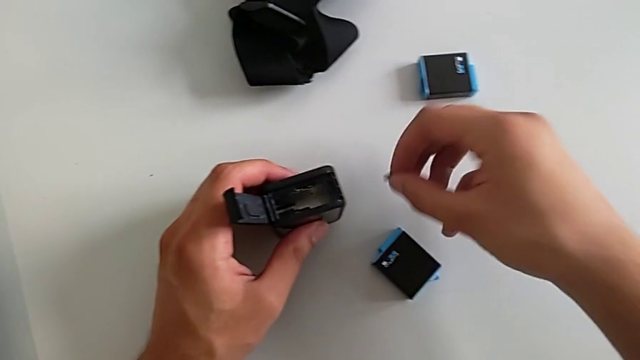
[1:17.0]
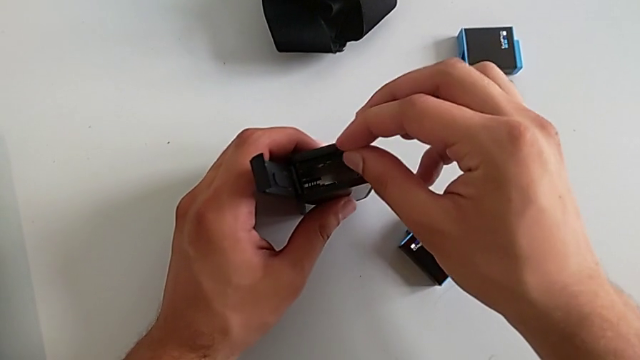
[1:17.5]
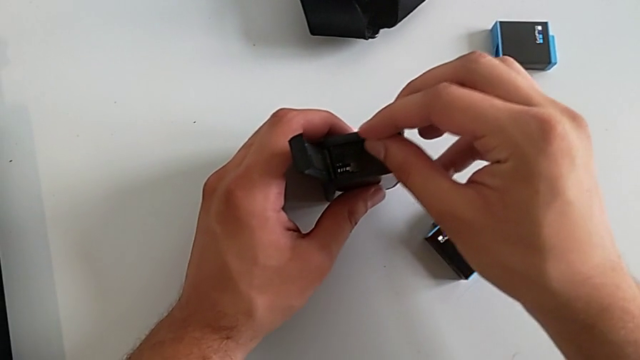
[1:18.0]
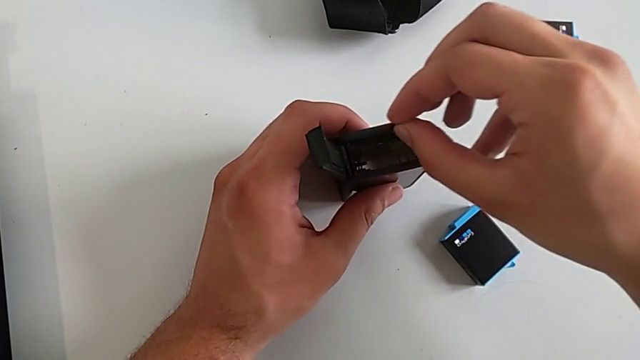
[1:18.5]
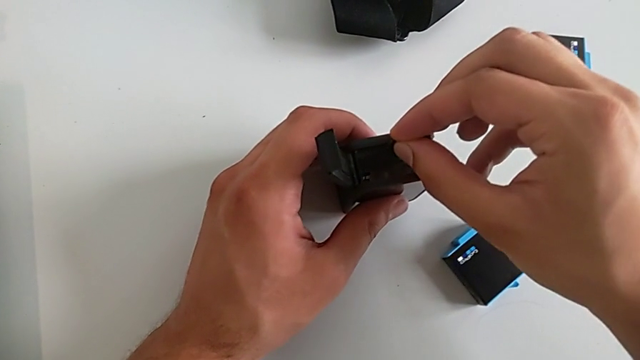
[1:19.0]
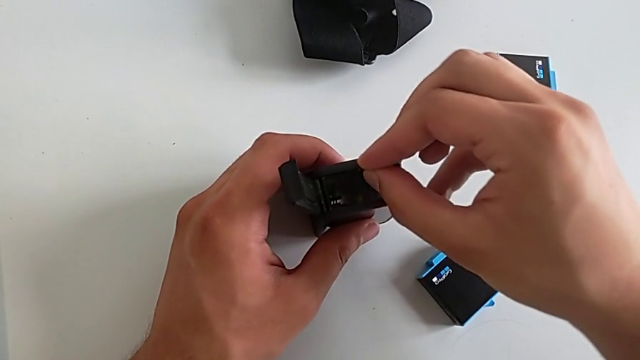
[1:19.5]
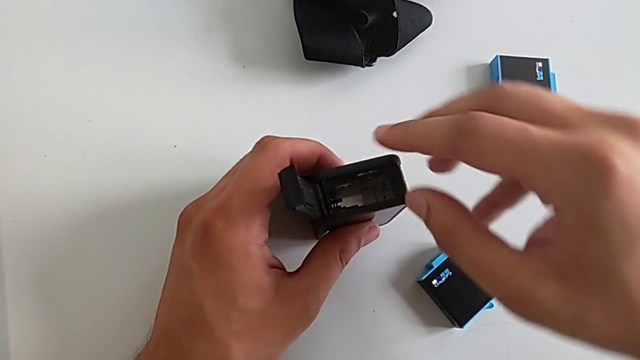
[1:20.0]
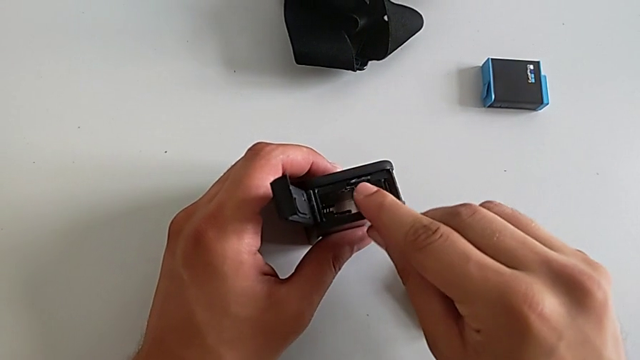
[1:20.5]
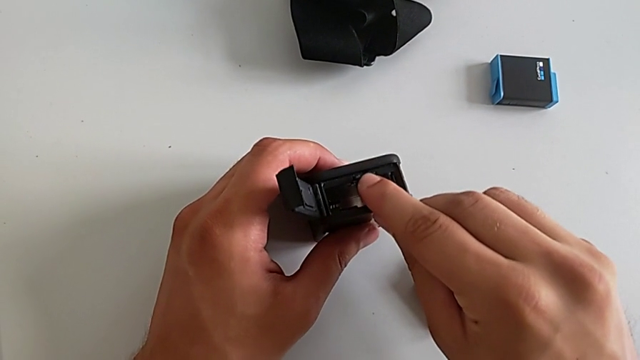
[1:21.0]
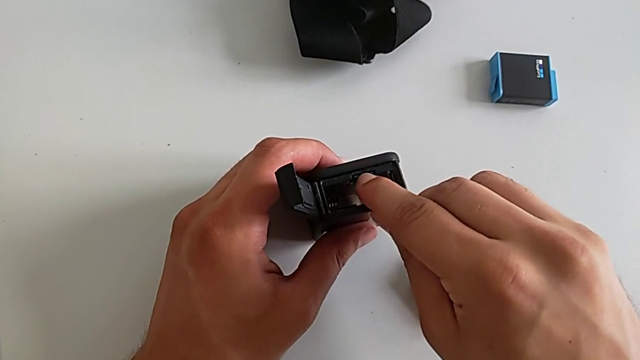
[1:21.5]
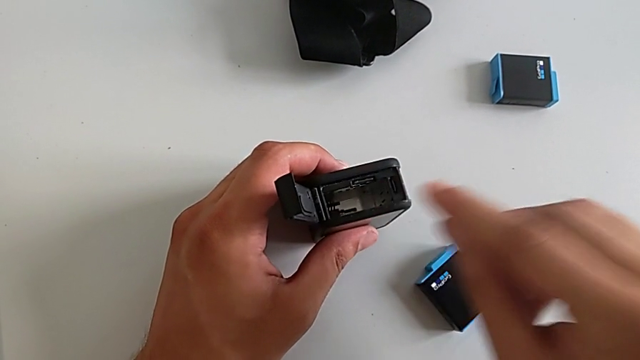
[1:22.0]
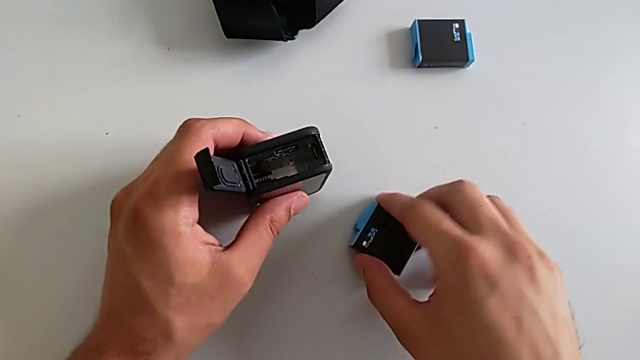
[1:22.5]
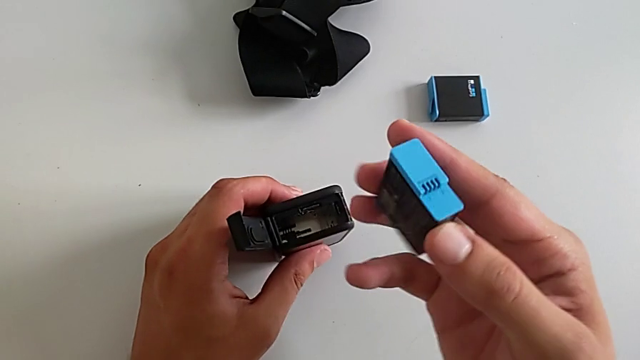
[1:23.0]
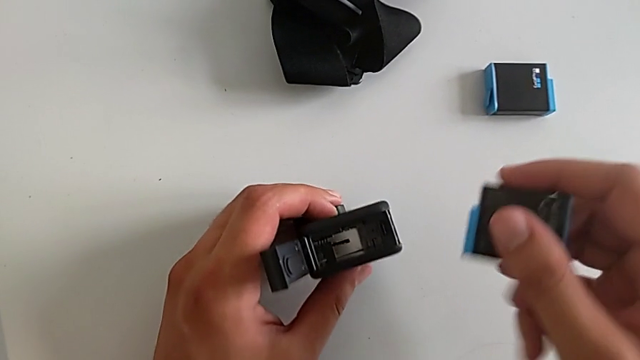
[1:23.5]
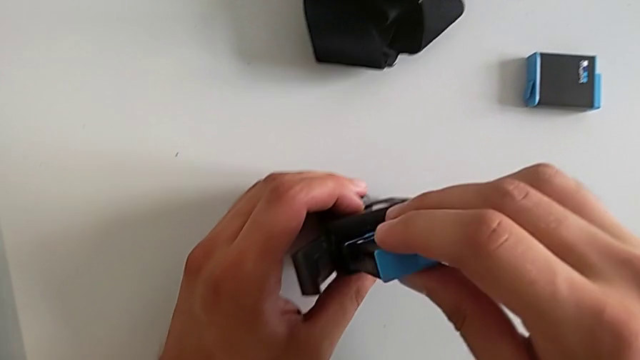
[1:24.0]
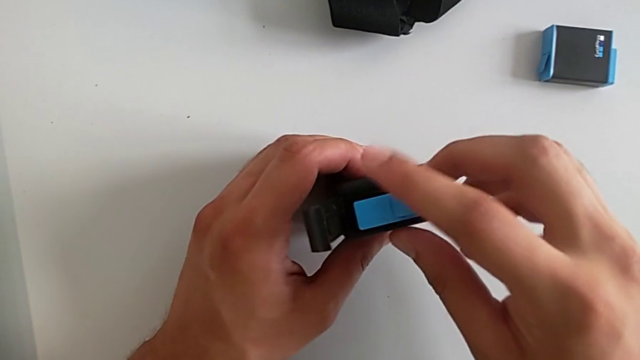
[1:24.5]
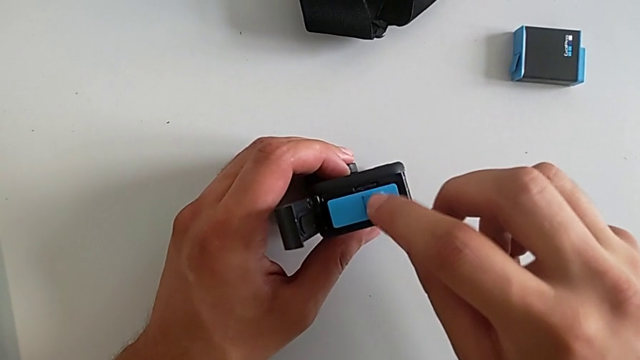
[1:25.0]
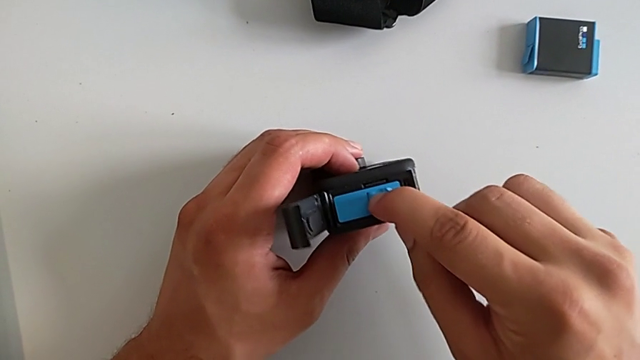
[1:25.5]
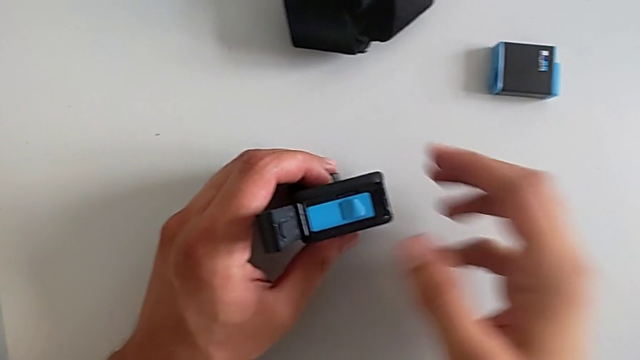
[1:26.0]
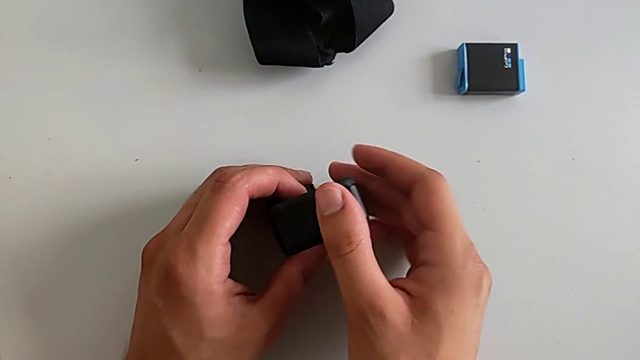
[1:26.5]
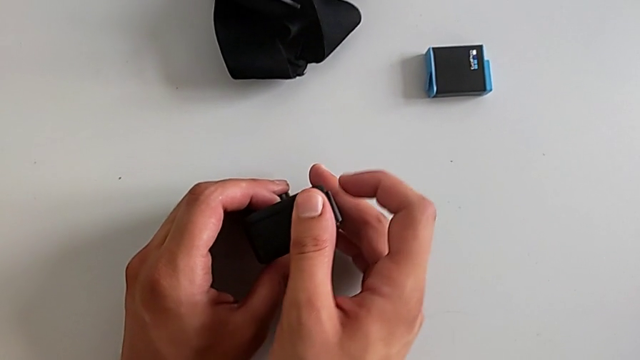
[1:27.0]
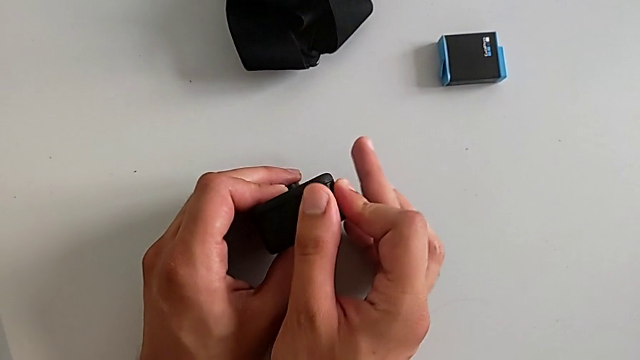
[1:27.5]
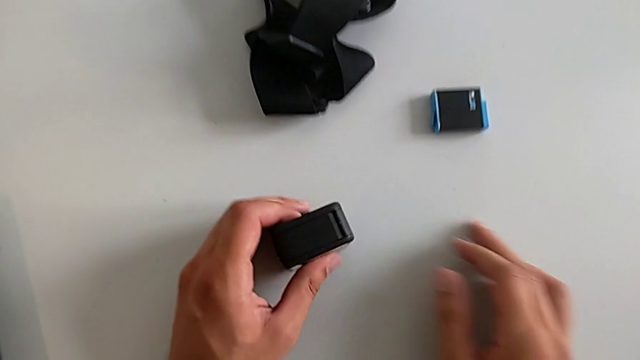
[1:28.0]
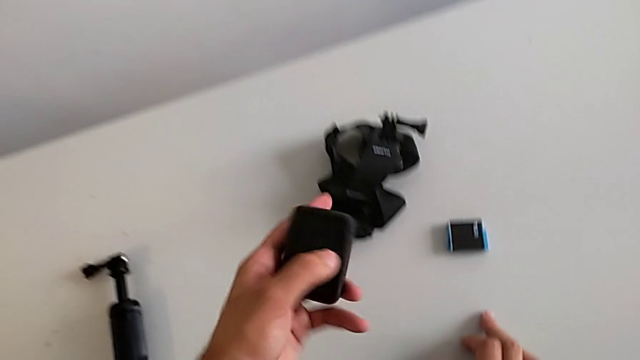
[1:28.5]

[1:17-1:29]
The camera wearer is exchanging an SD card. They inspect the new SD card, push it, insert the battery, close the battery door and lock it.

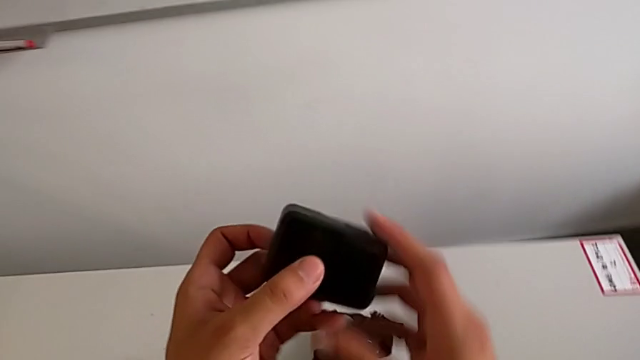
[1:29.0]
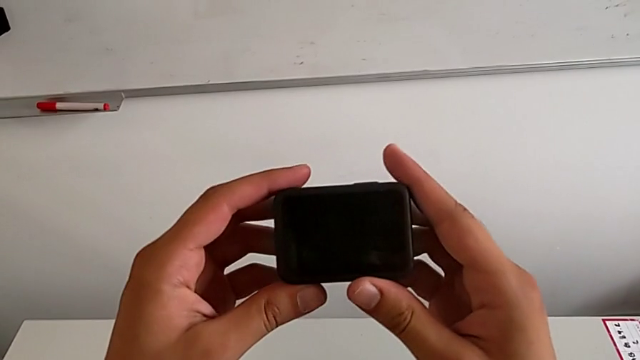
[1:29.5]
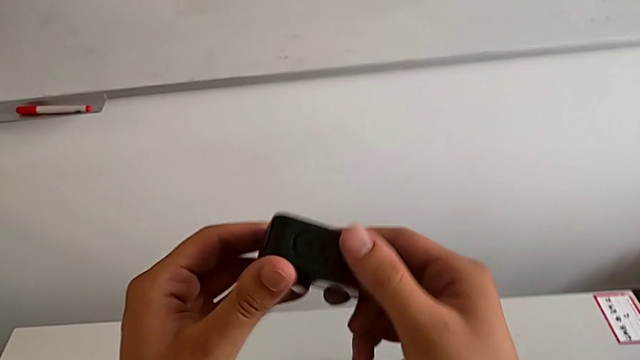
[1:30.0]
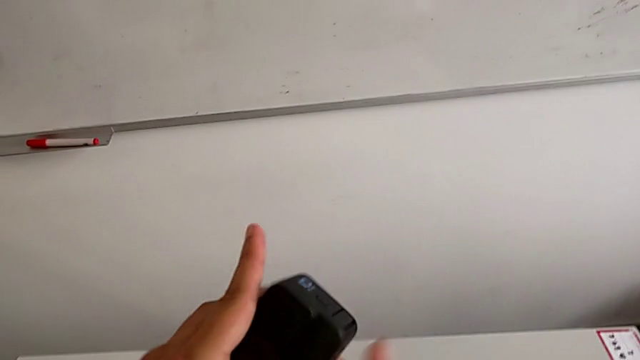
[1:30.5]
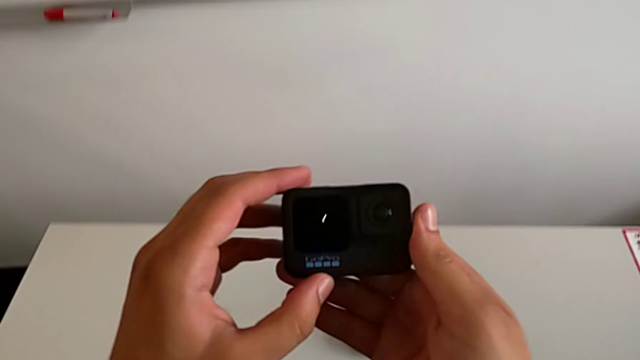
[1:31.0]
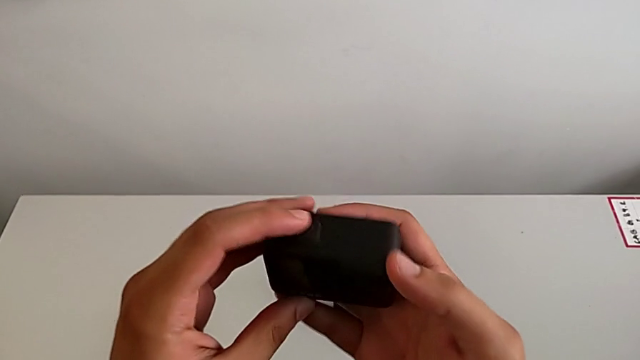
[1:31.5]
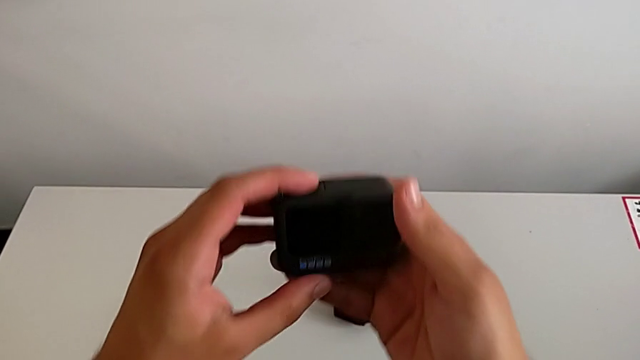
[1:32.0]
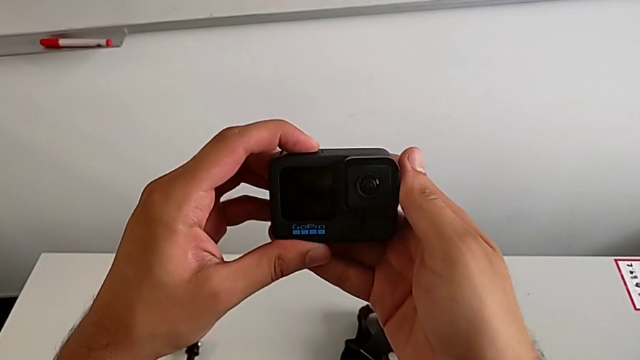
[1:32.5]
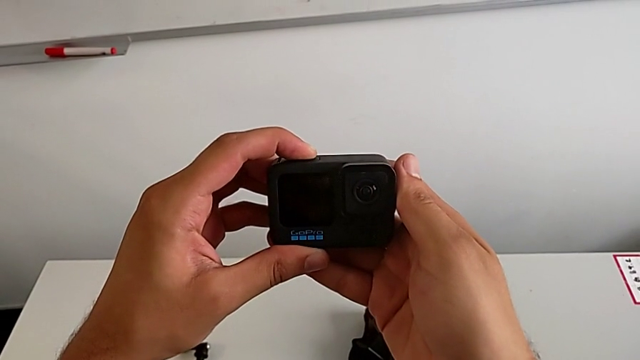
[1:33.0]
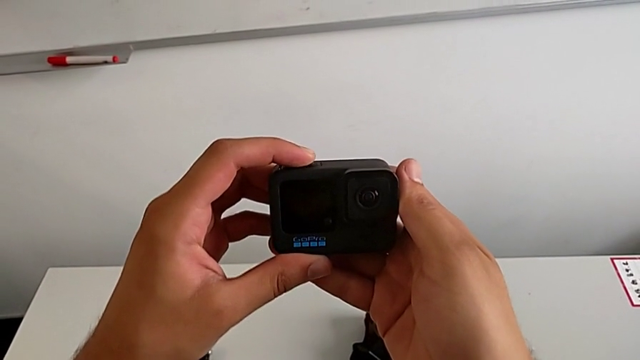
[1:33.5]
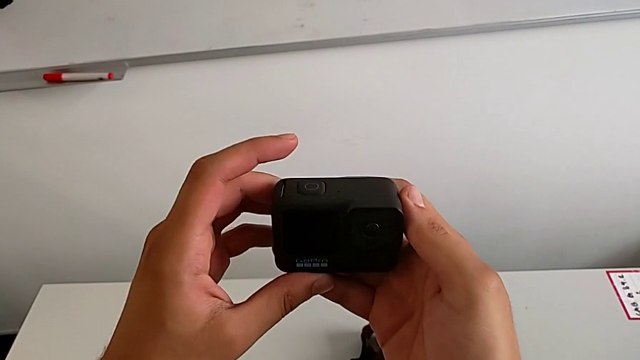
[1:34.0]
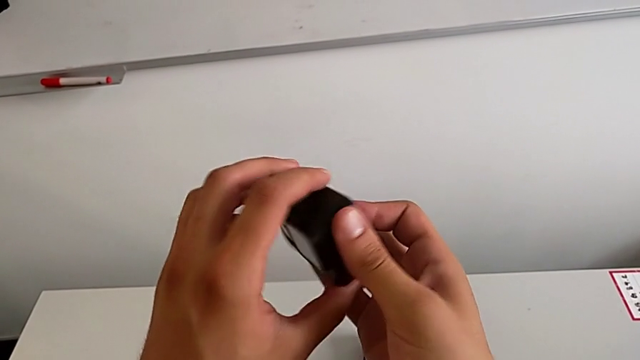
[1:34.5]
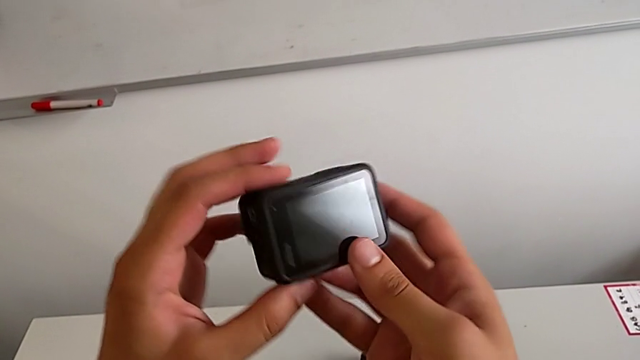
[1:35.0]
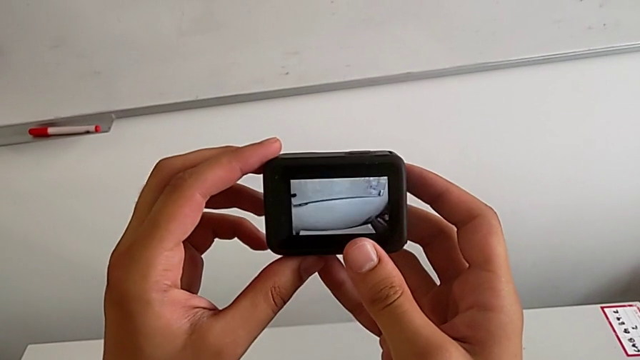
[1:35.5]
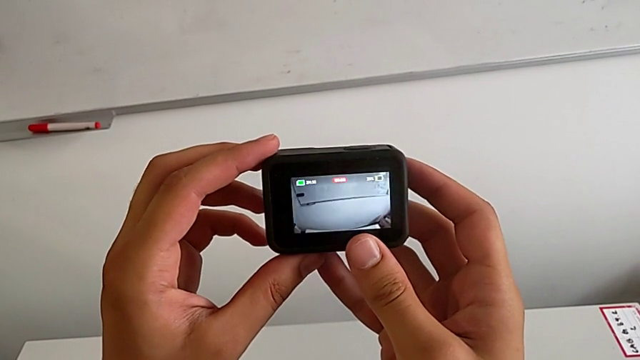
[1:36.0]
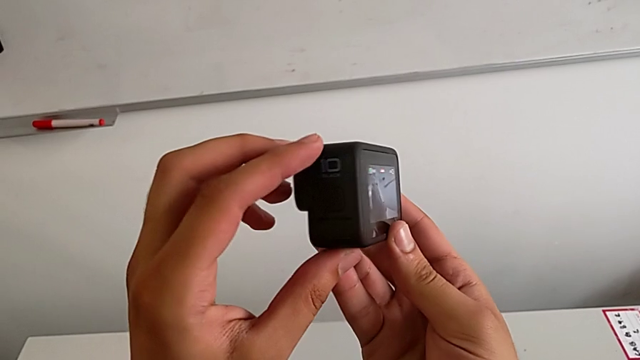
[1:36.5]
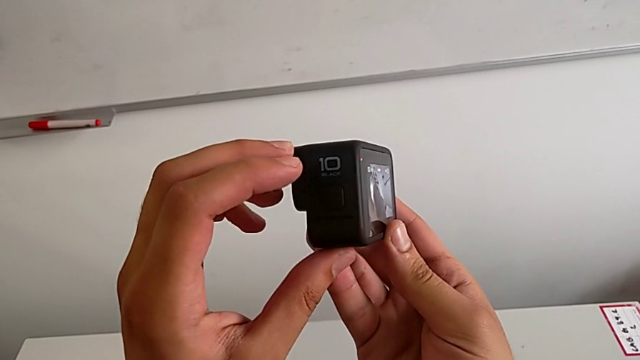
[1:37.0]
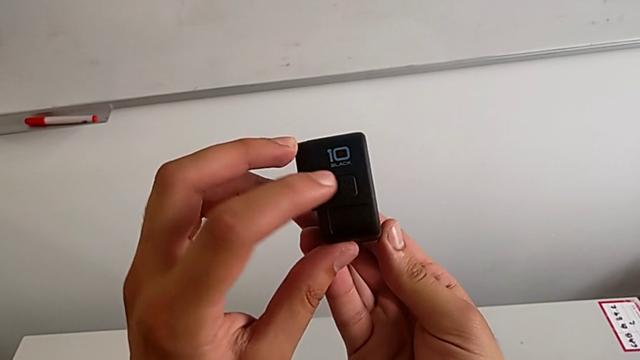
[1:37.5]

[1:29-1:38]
The camera wearer turns on their GoPro. They inspect the GoPro, press the top button, rotate the GoPro, press the top button and inspect the button.
